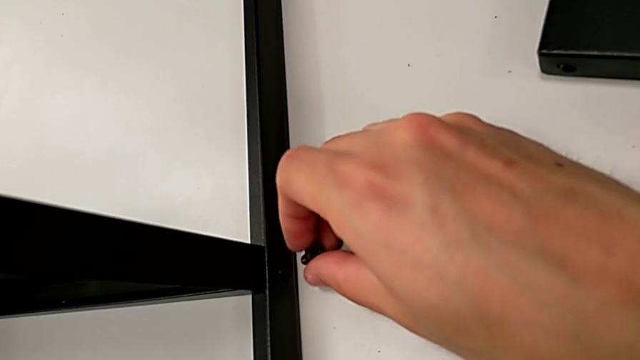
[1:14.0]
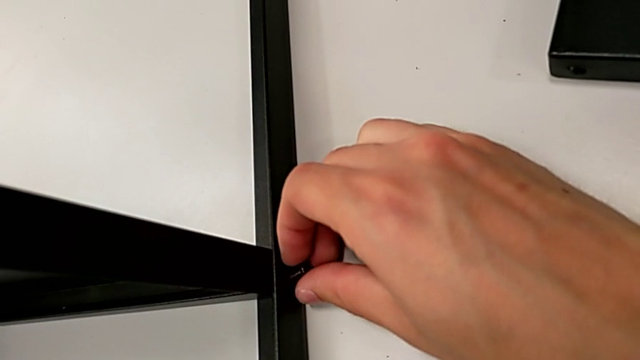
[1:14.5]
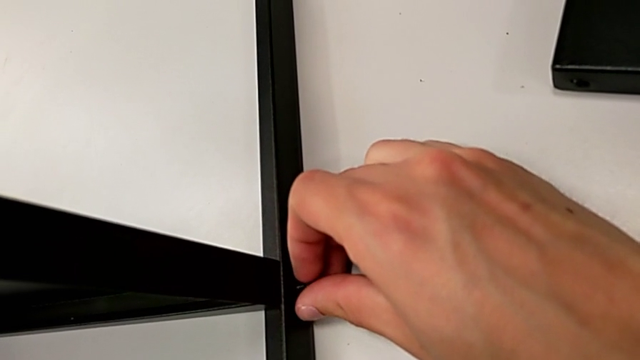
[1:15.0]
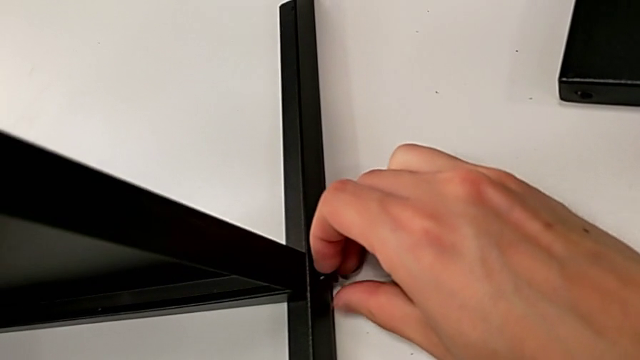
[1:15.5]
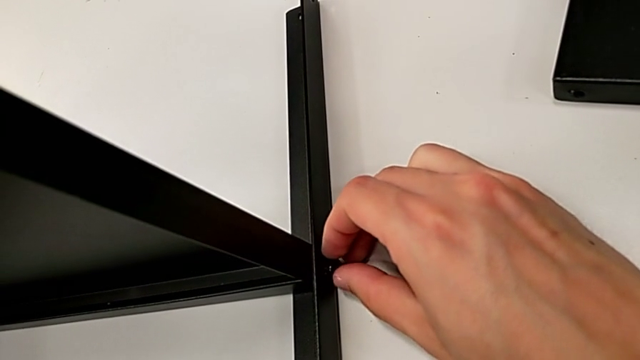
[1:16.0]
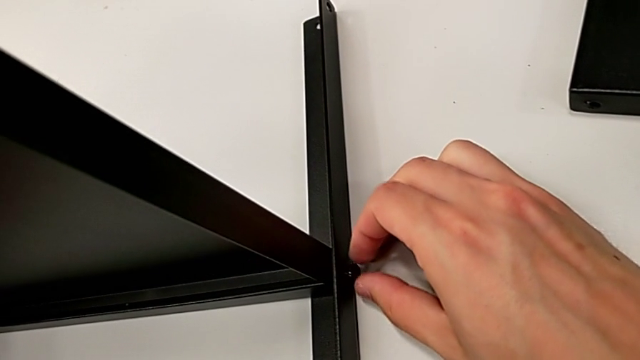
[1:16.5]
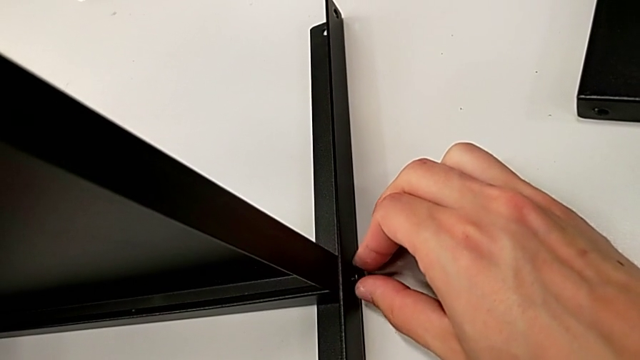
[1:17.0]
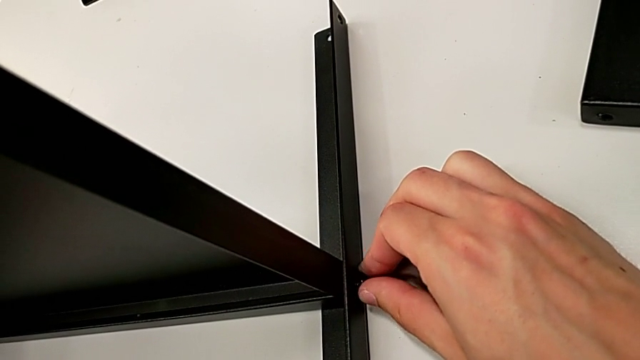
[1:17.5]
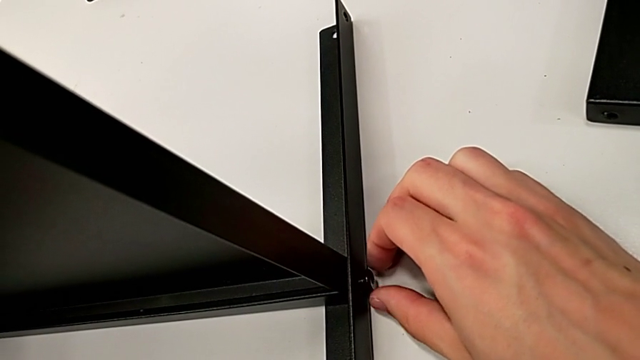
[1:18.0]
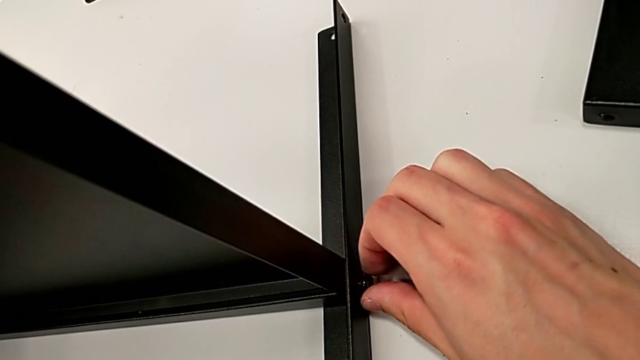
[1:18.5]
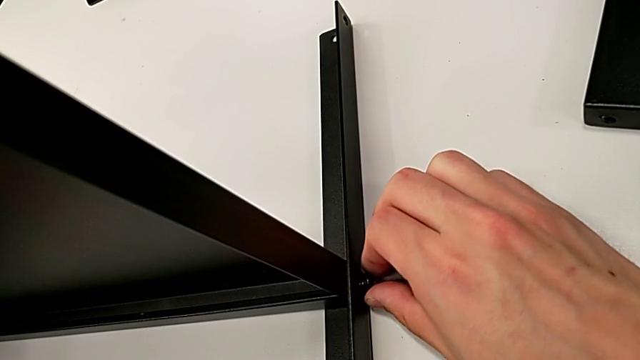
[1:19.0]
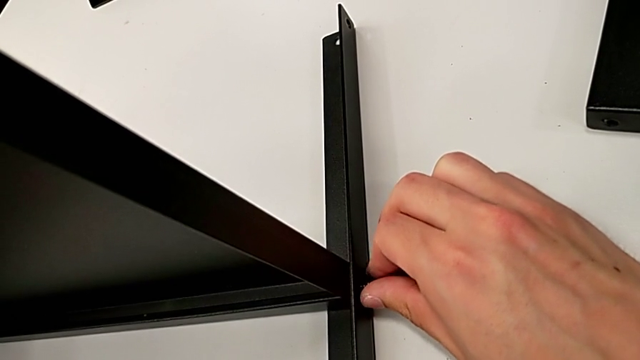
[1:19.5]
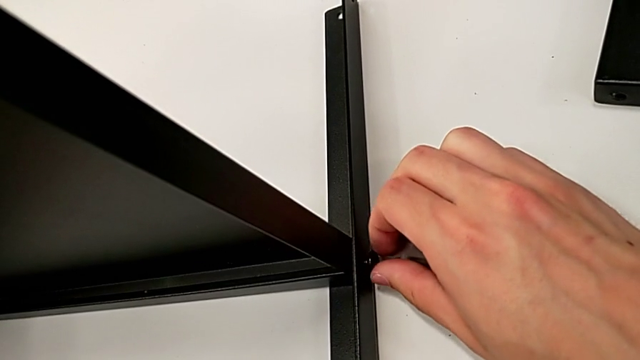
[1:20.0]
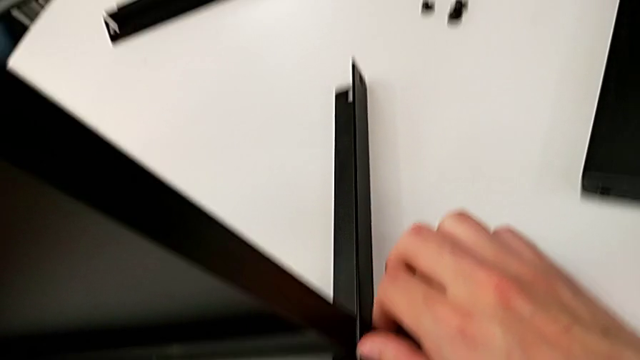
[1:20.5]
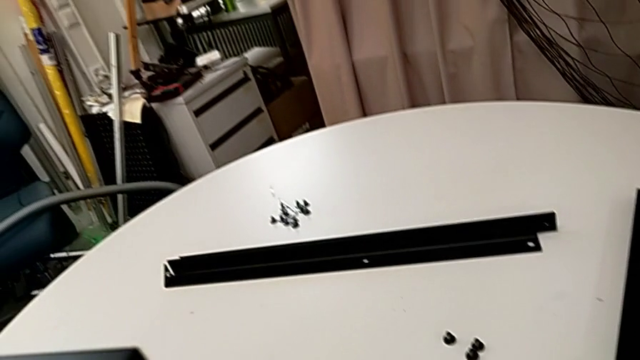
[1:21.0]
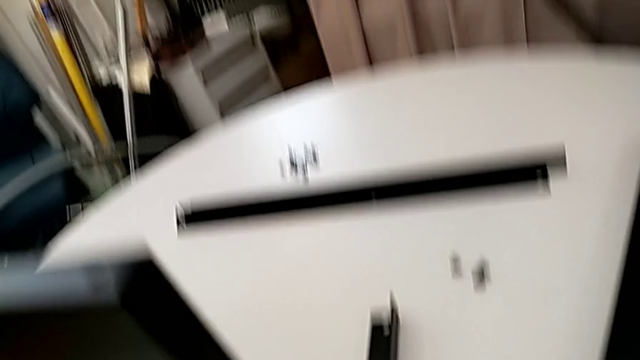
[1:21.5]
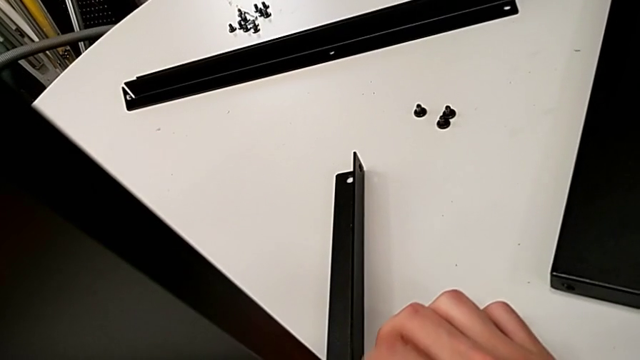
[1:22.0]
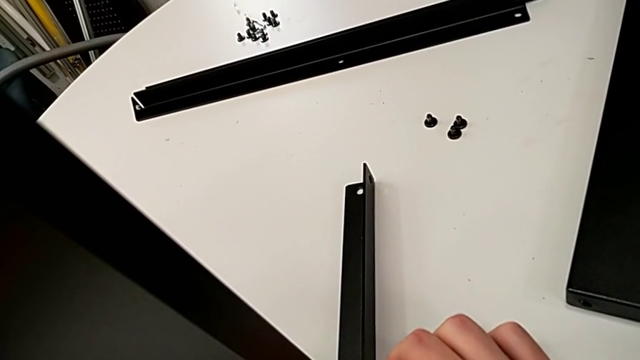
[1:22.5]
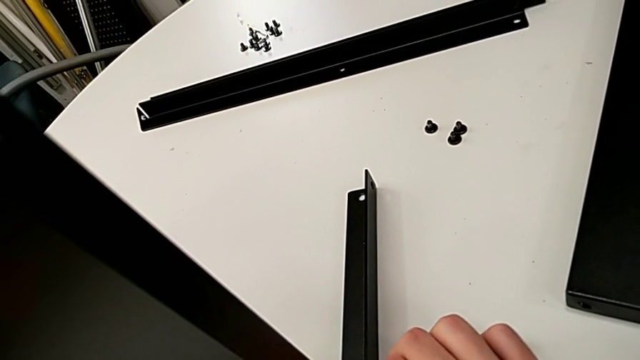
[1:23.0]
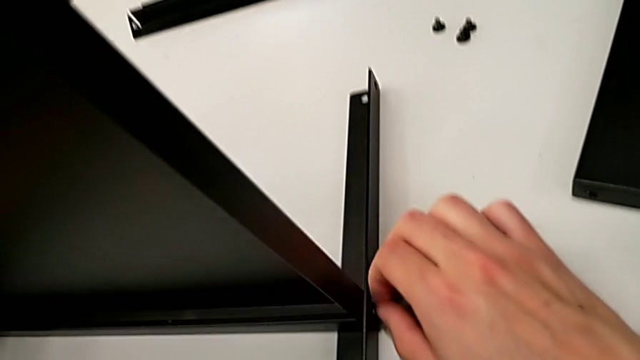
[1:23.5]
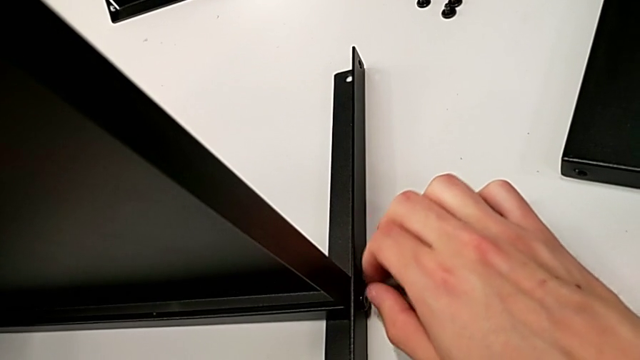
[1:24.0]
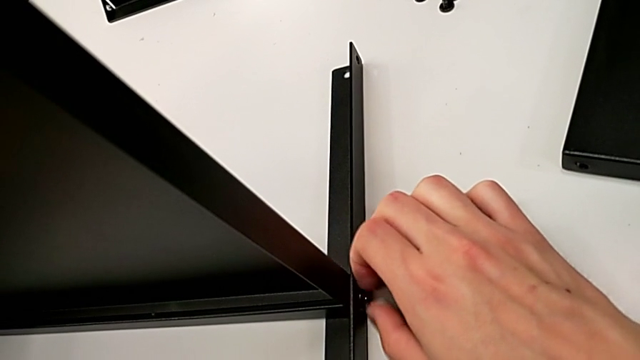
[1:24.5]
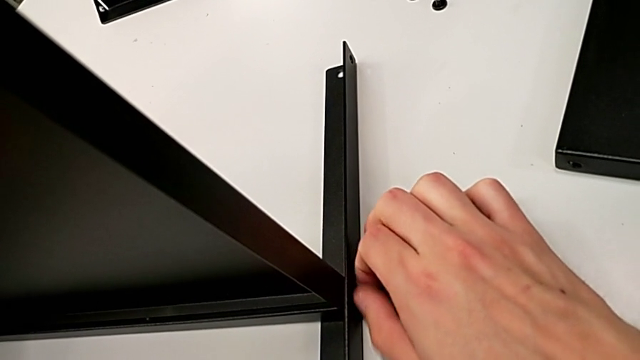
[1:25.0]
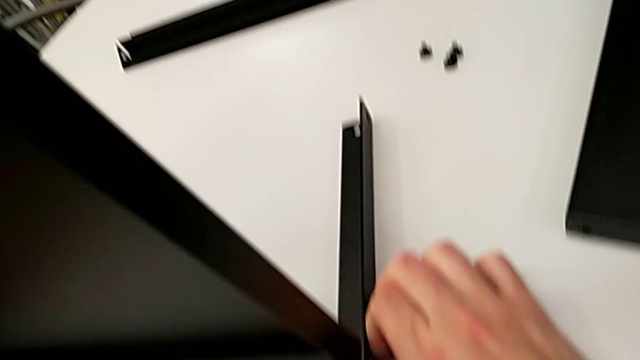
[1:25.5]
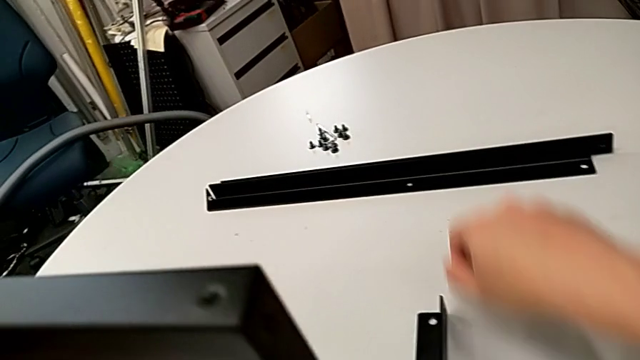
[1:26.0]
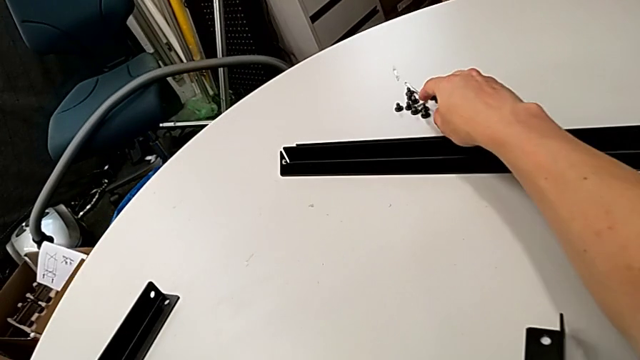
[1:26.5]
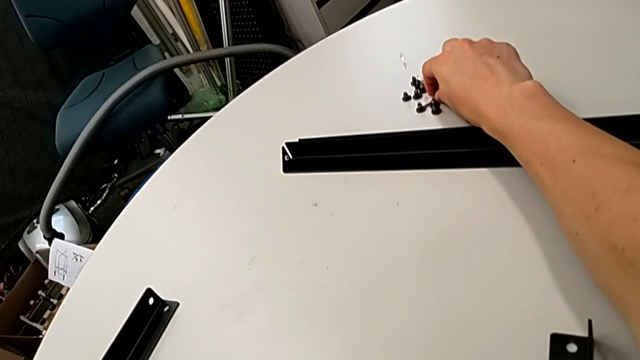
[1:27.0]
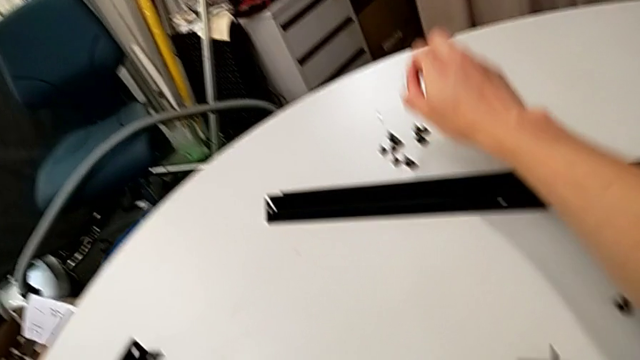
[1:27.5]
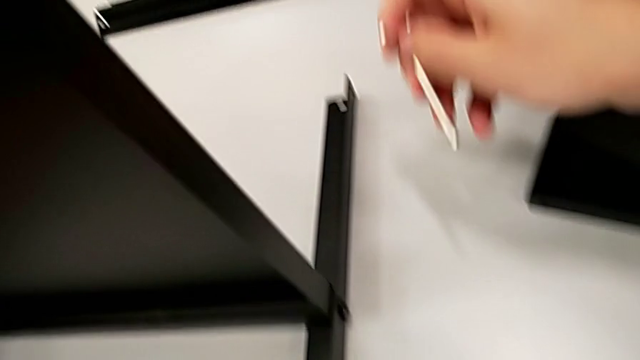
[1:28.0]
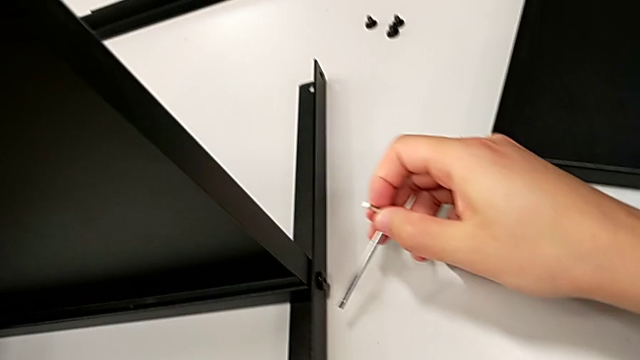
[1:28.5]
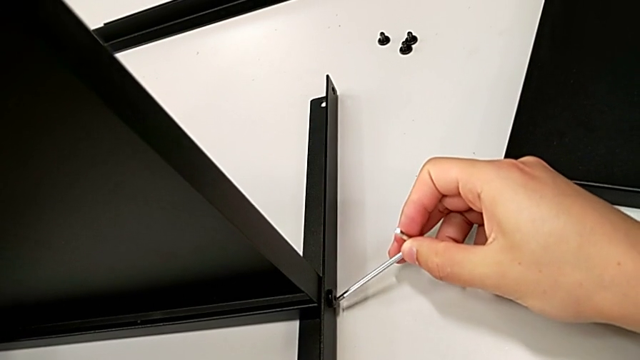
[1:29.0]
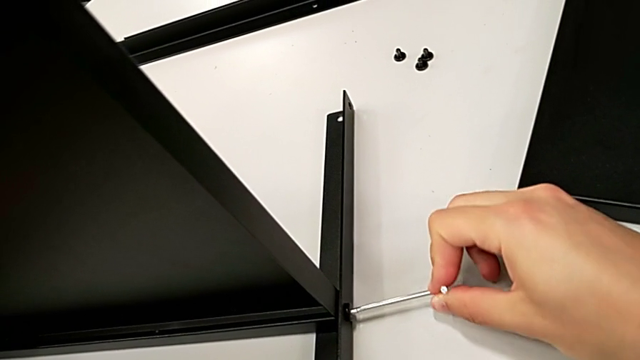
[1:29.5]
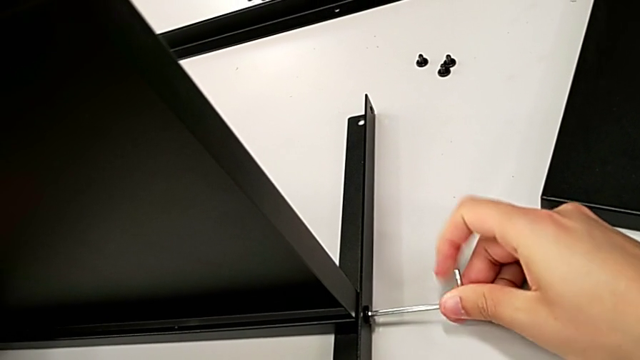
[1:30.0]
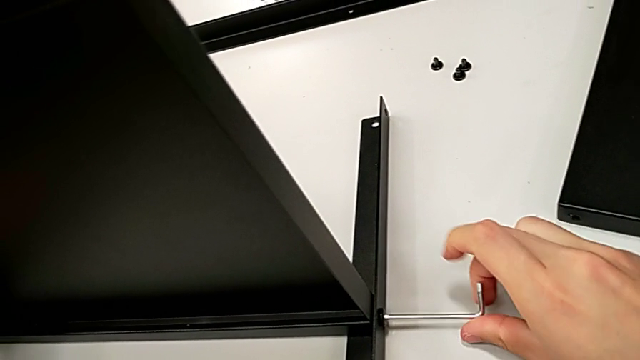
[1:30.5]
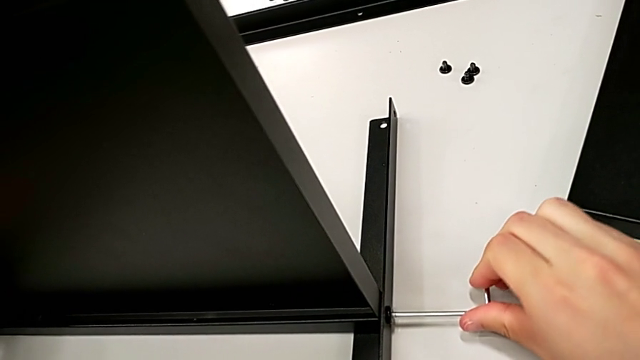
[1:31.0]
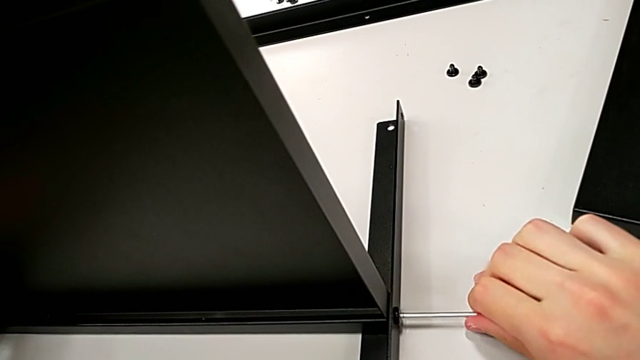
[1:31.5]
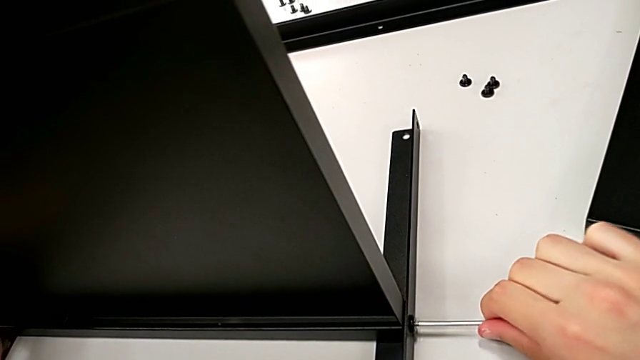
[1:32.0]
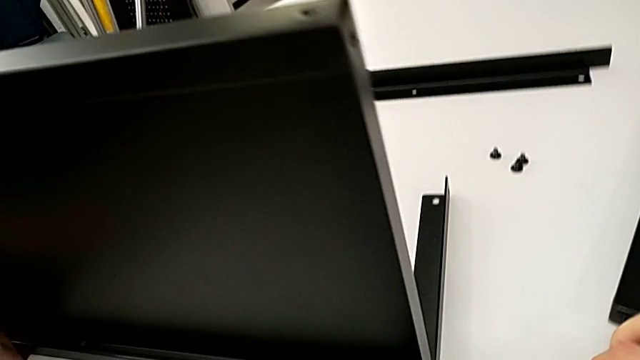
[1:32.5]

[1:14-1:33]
The camera wearer is screwing the first leg to the bottom tray. They insert the hex socket head, wrongly screw it, grab the Allen wrench, insert it, screw the hex socket head, withdraw the Allen wrench and place it.

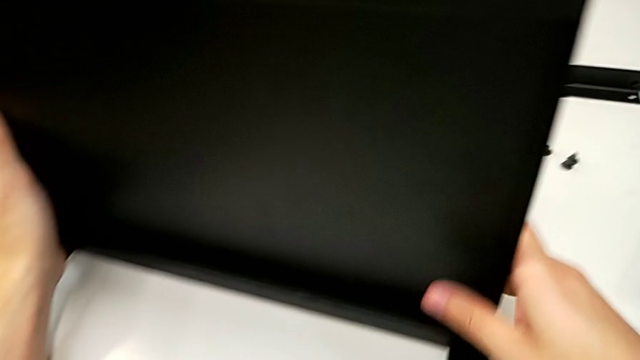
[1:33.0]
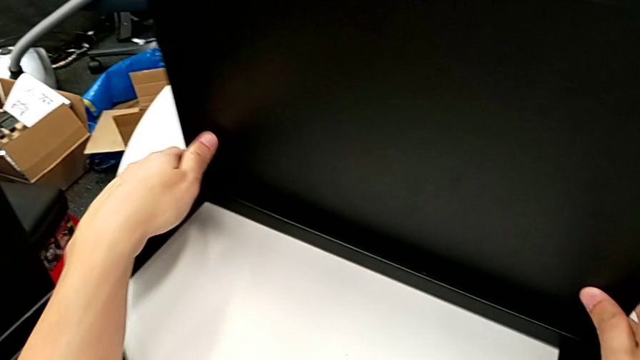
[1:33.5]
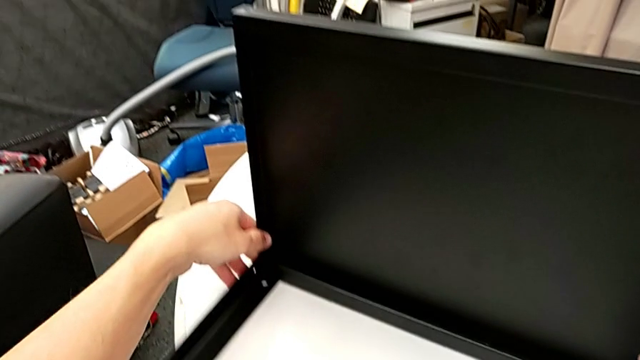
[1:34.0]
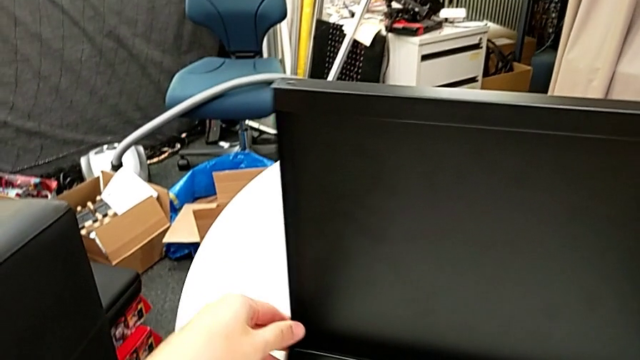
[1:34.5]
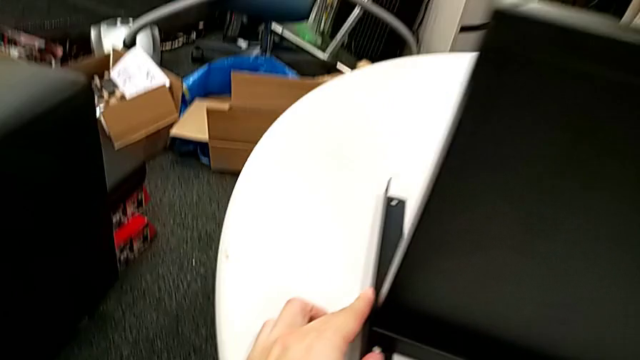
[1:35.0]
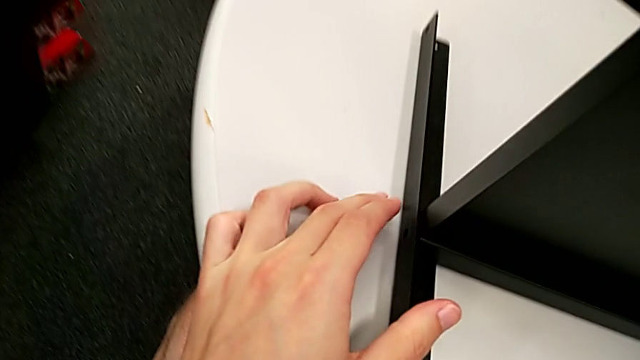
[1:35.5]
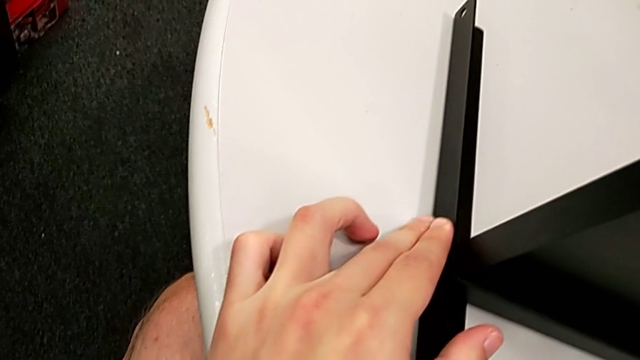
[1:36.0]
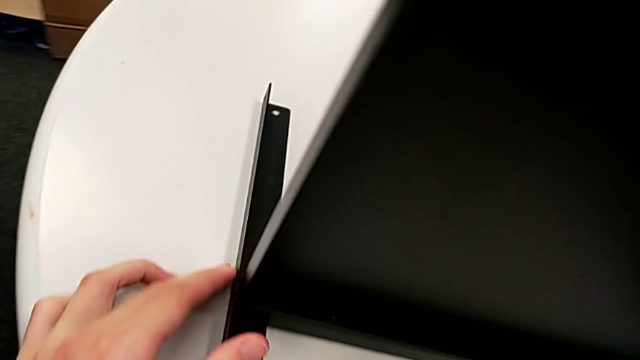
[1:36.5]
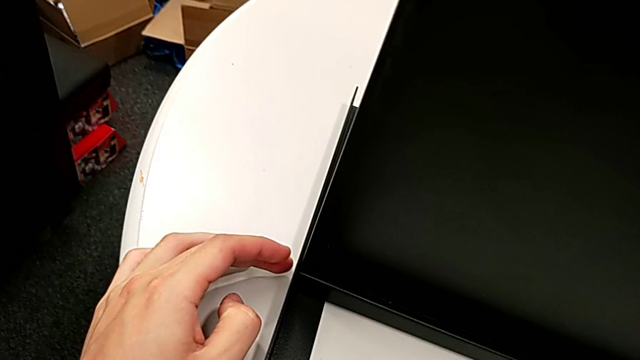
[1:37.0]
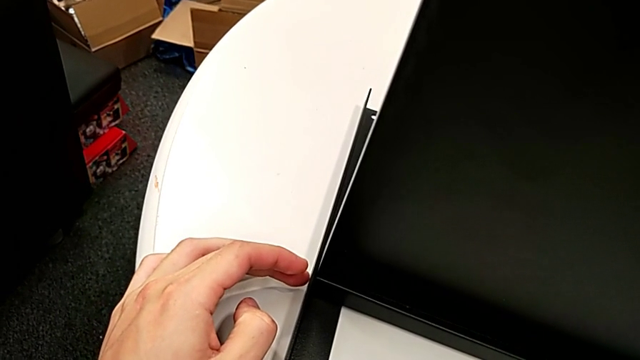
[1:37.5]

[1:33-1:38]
The camera wearer is screwing the second leg to the bottom tray. They align the tray.
